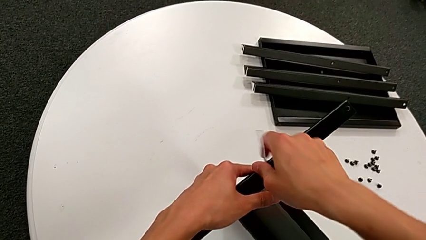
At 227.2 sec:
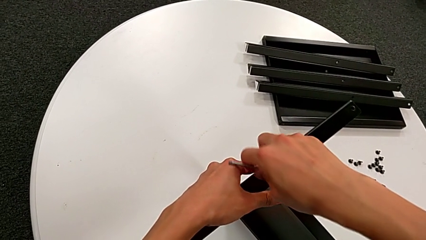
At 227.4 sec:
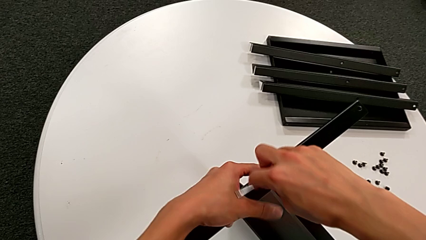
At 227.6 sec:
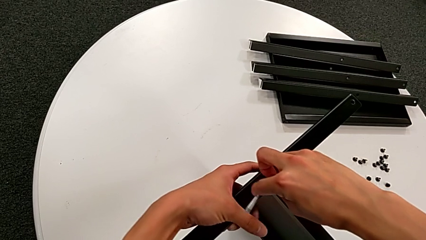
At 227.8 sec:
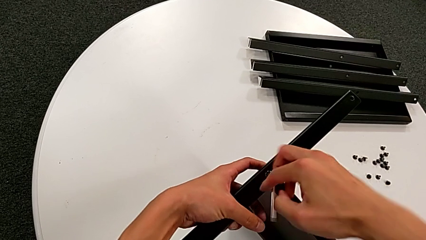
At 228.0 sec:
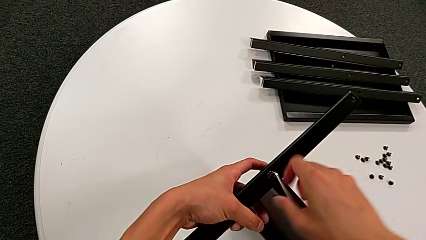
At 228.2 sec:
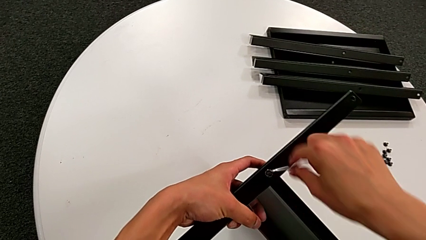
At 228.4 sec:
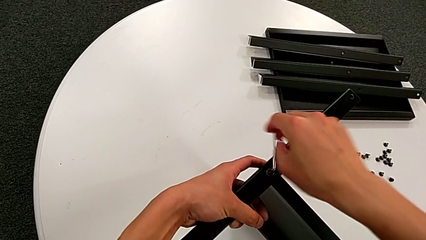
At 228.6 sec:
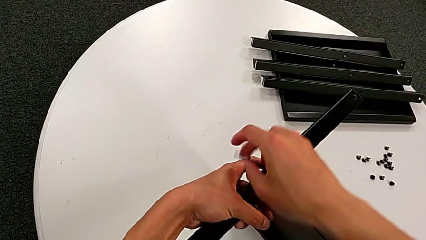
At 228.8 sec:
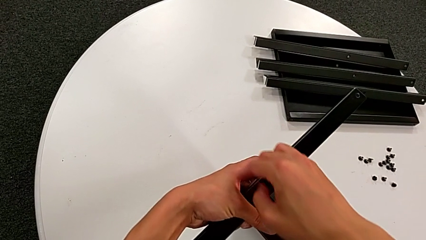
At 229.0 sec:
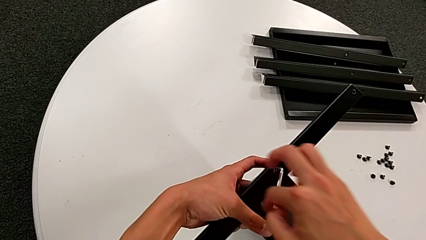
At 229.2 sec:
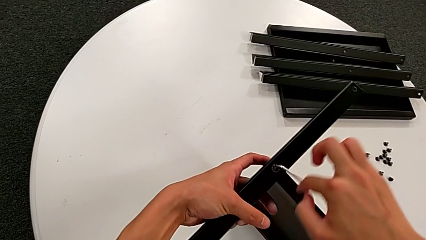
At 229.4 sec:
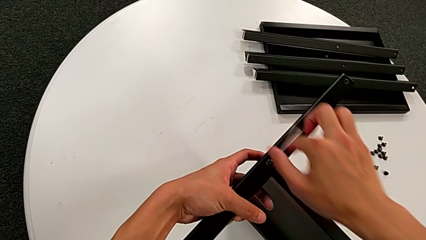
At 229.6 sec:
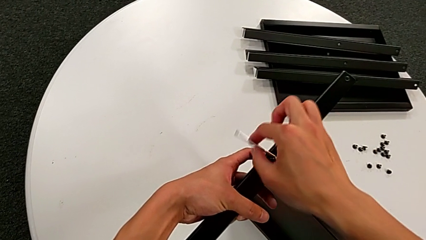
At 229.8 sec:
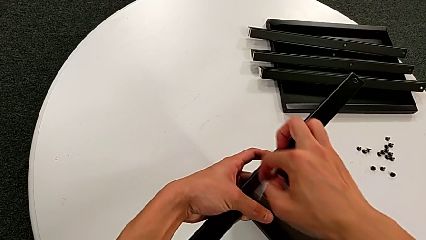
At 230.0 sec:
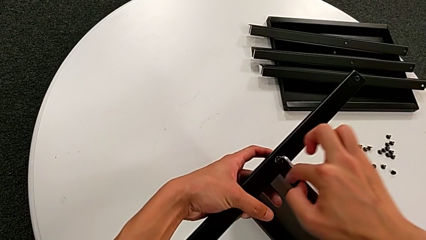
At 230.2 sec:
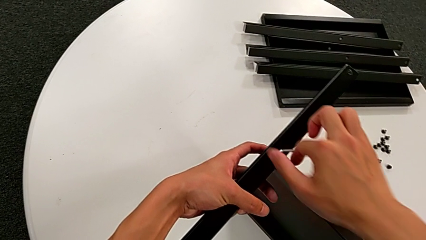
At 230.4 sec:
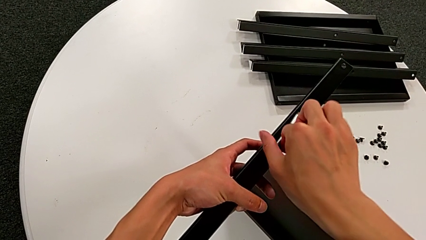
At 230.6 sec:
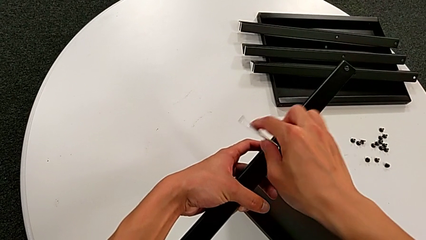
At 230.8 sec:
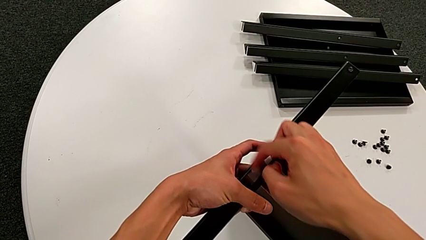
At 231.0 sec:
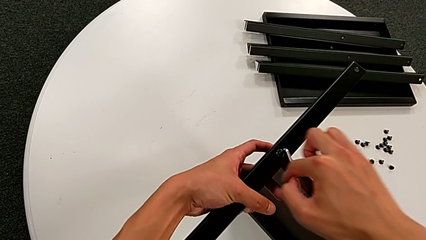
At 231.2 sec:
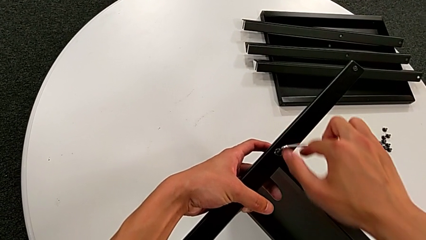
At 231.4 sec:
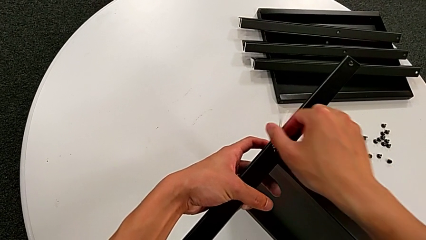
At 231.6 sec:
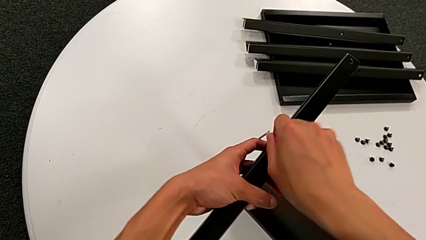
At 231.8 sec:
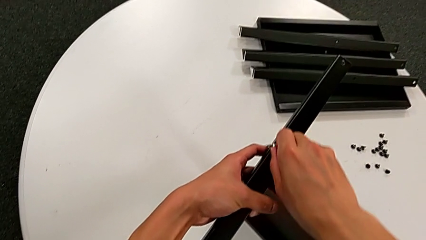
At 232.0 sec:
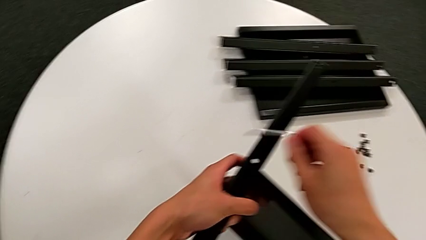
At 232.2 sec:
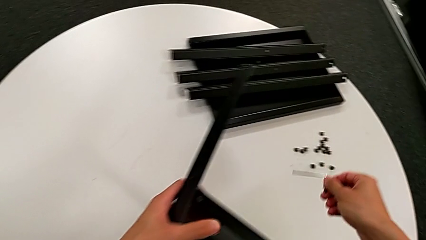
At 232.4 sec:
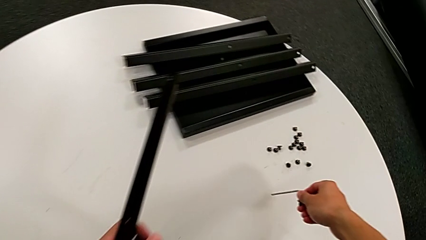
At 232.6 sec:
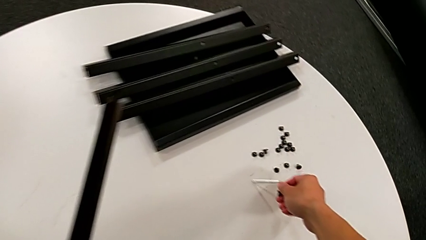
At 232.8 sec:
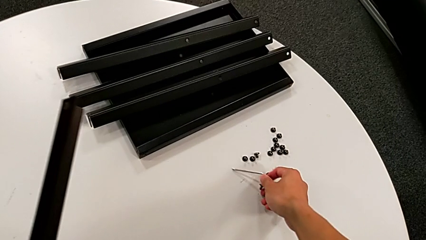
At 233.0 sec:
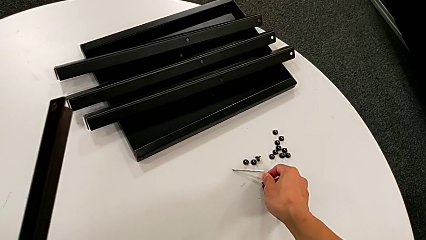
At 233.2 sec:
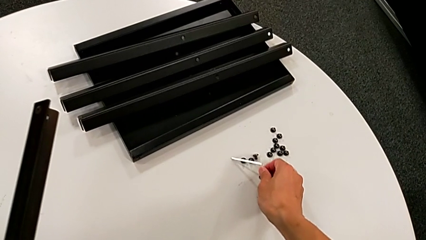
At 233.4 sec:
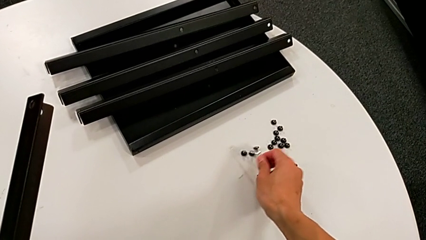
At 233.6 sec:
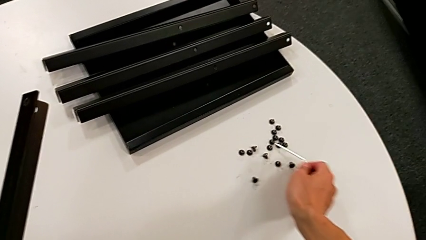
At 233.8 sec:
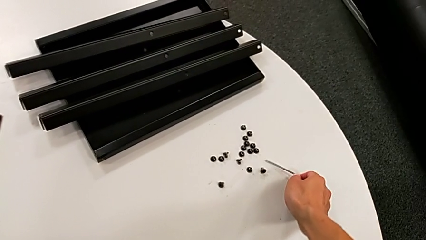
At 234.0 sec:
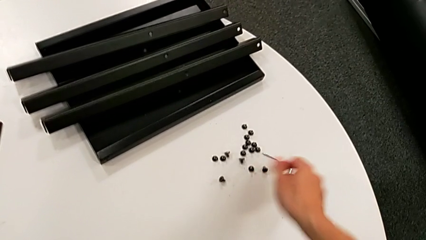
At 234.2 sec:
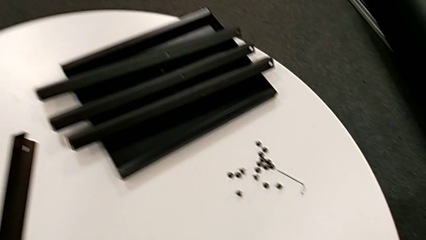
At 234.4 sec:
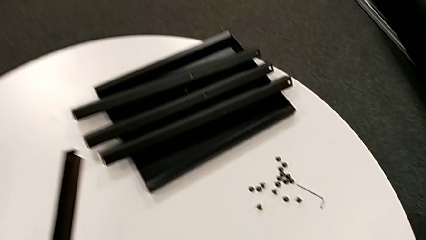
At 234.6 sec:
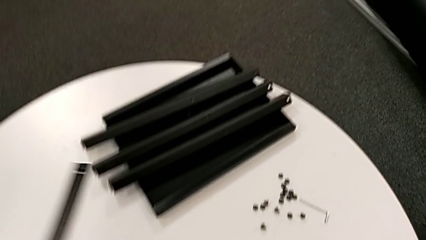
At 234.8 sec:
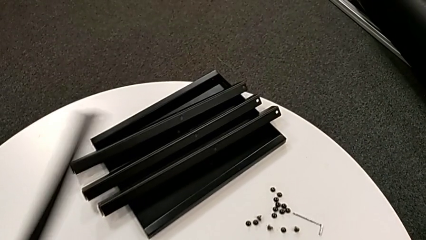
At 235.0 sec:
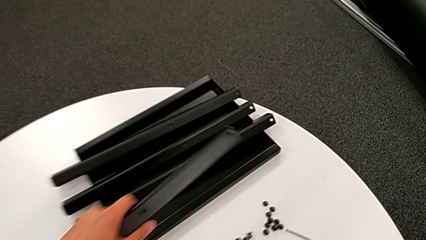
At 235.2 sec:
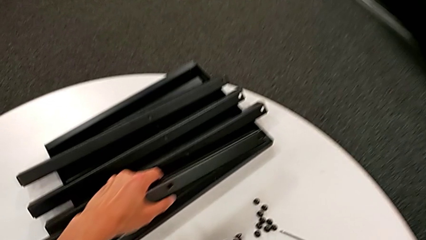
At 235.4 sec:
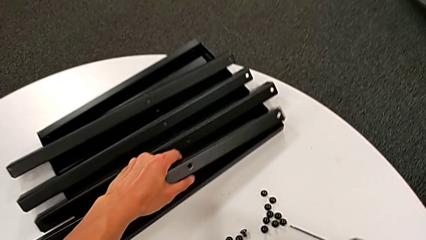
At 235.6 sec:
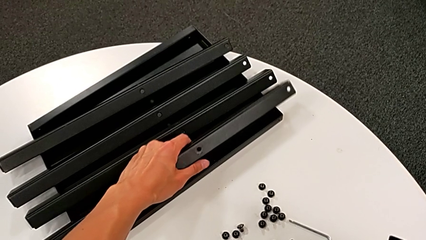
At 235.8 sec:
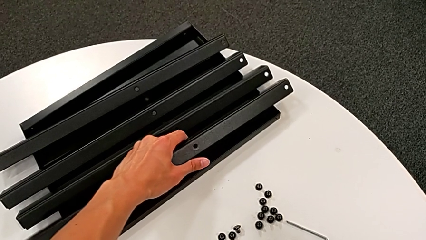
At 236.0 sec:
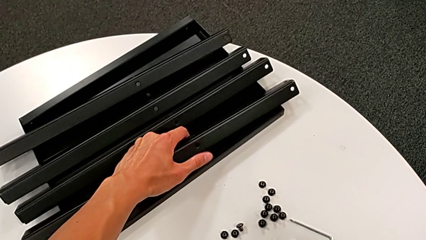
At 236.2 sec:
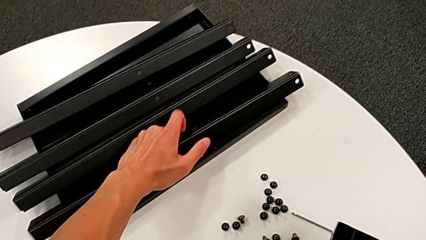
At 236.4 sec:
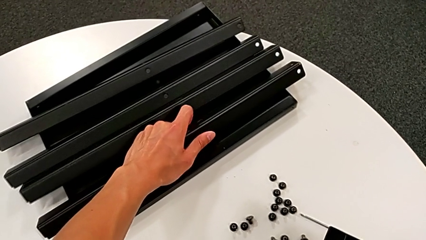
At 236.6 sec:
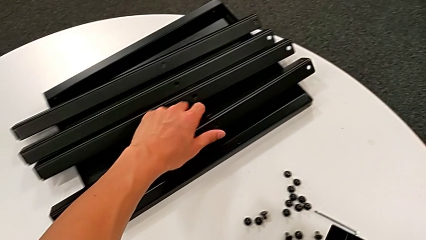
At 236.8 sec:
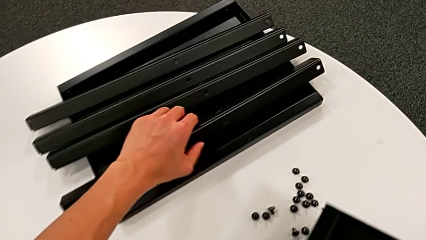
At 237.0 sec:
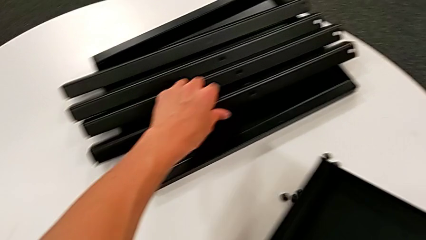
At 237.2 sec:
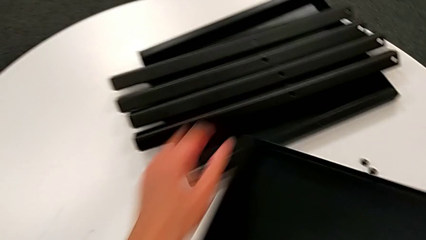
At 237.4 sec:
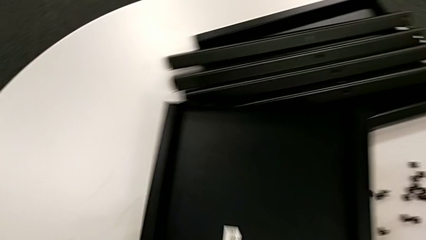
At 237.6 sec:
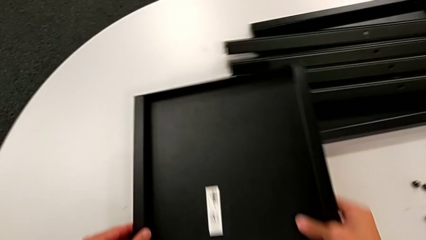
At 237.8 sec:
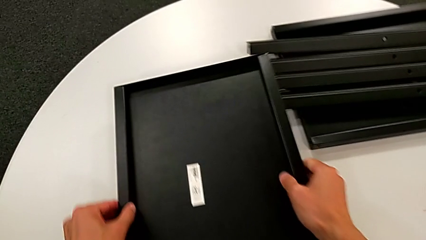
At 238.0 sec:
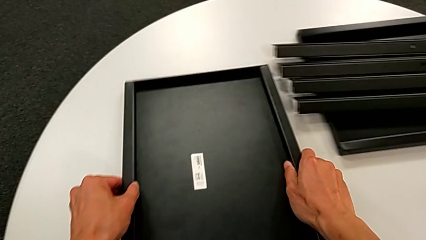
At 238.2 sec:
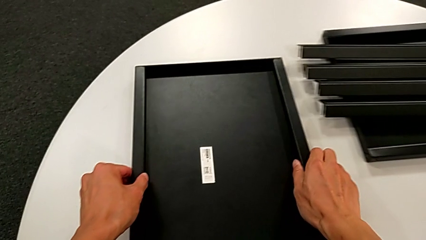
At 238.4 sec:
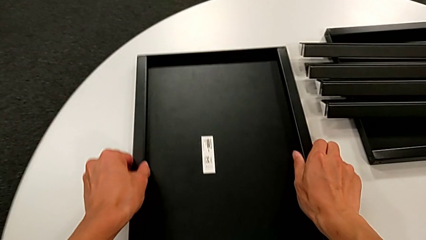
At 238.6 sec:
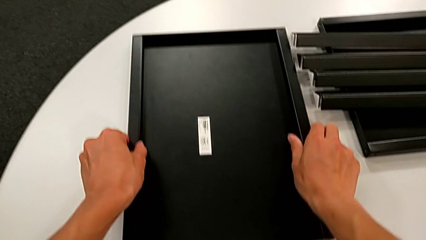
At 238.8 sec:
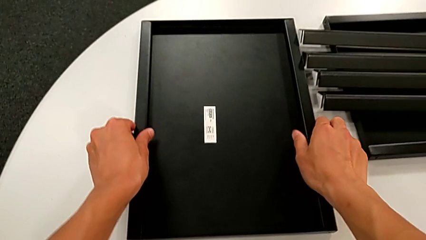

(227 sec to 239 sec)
The camera wearer is unscrewing the sixteenth hex socket head and disassembling the fourth leg. They keep unscrewing the hex socket head, withdraw the Allen wrench, disassemble the hex socket head, place it, place the Allen wrench, disassemble the fourth leg, place it and place the bottom tray.
